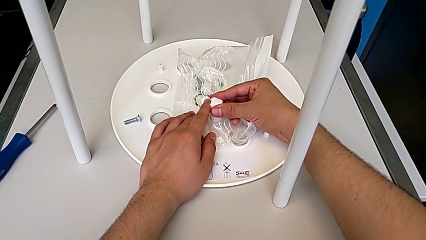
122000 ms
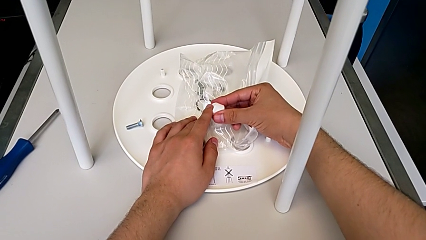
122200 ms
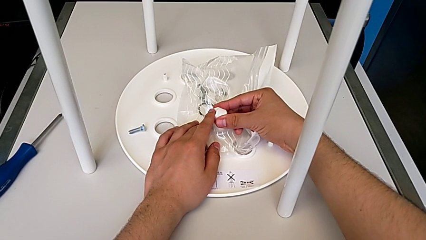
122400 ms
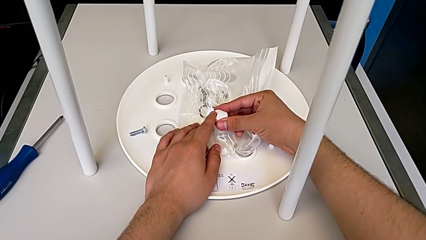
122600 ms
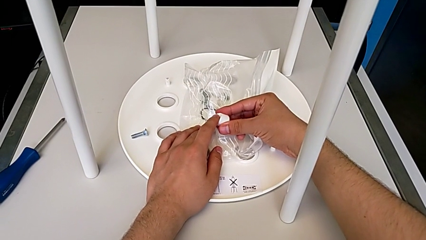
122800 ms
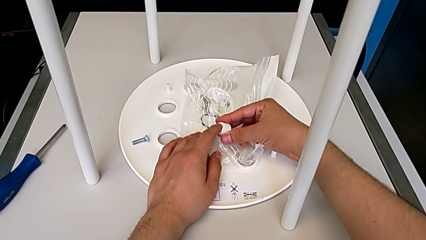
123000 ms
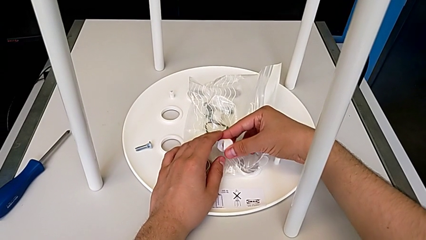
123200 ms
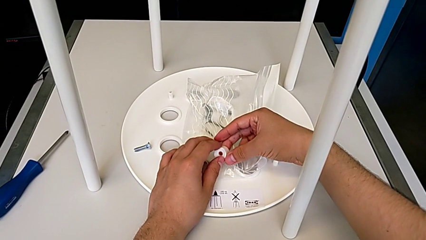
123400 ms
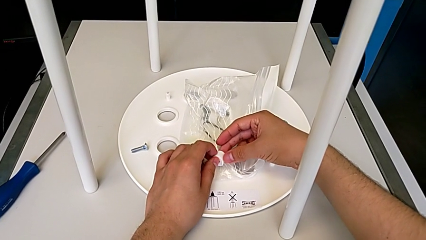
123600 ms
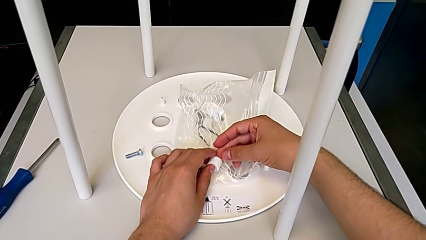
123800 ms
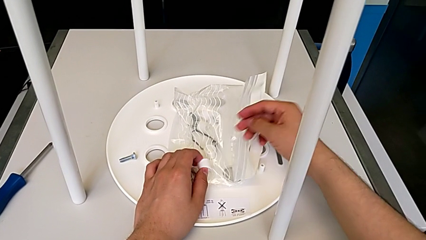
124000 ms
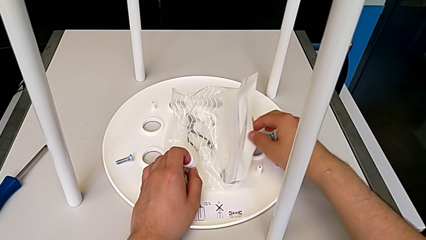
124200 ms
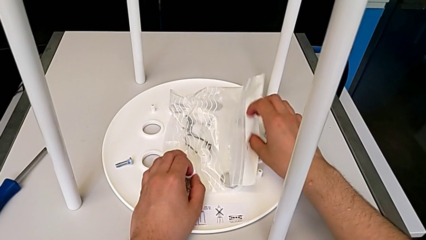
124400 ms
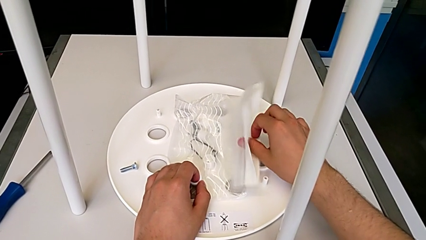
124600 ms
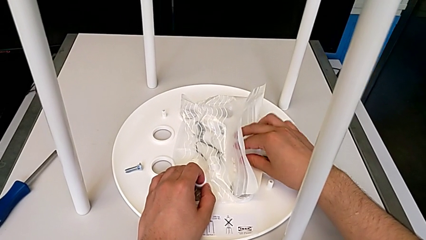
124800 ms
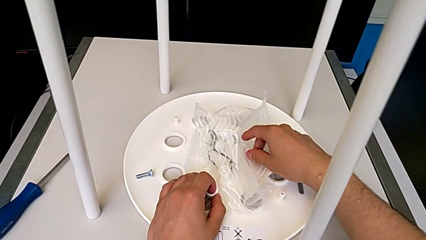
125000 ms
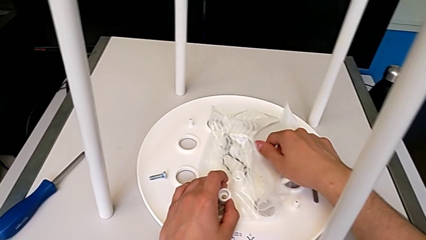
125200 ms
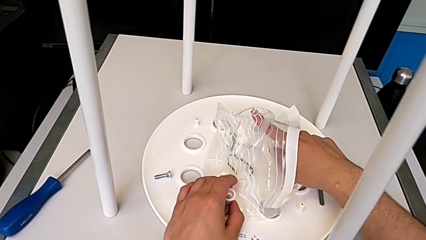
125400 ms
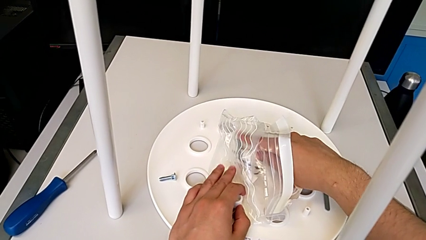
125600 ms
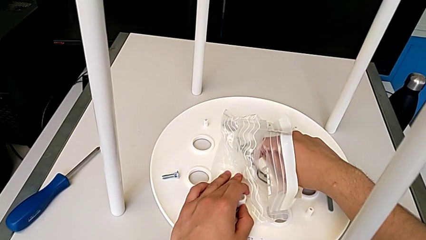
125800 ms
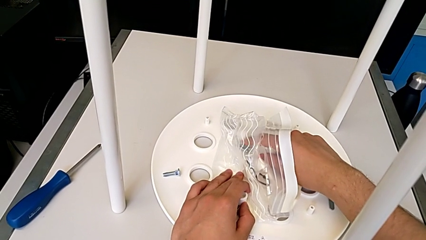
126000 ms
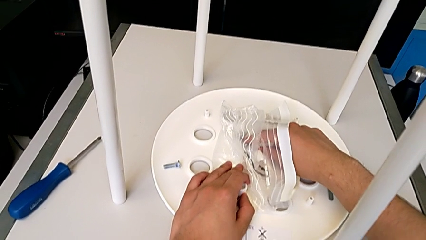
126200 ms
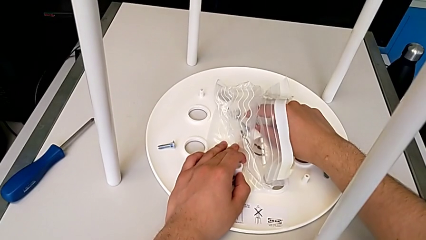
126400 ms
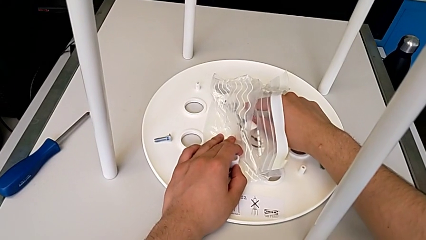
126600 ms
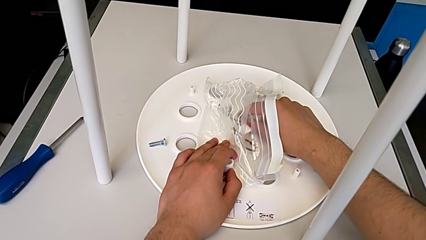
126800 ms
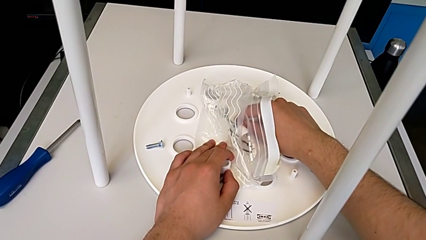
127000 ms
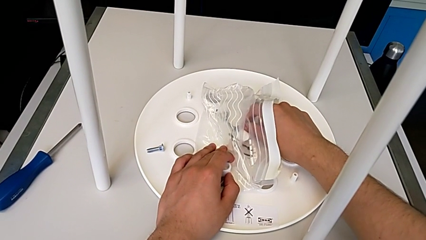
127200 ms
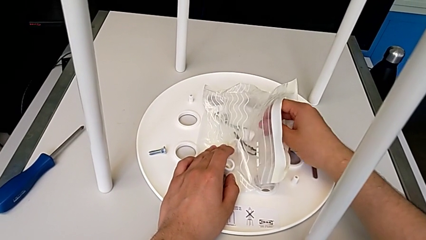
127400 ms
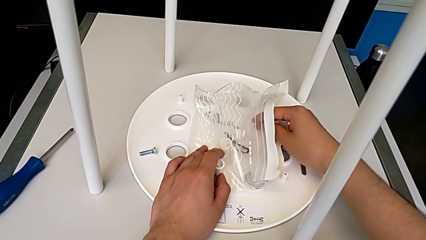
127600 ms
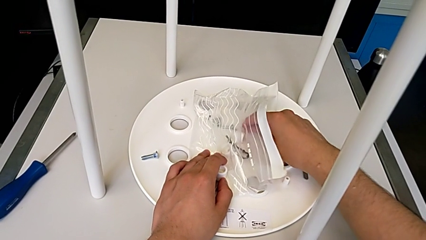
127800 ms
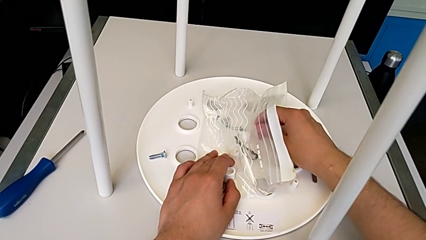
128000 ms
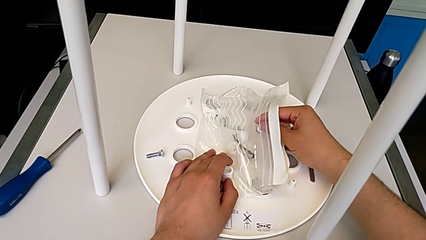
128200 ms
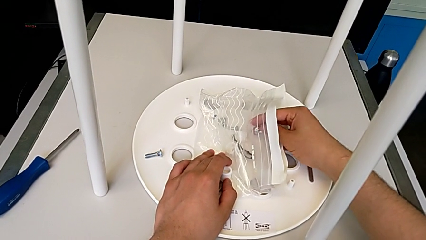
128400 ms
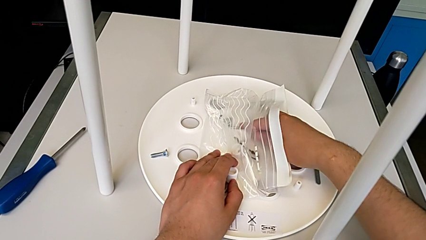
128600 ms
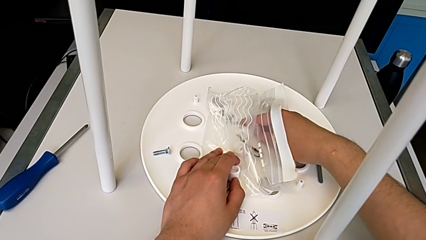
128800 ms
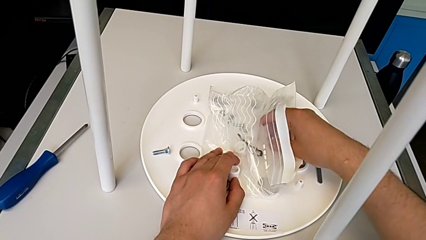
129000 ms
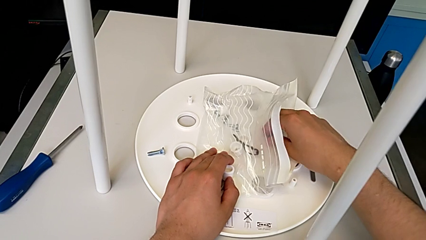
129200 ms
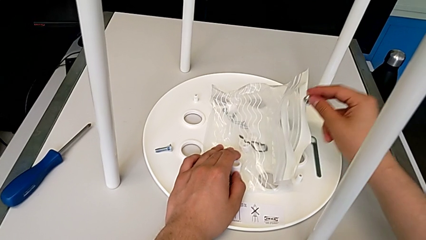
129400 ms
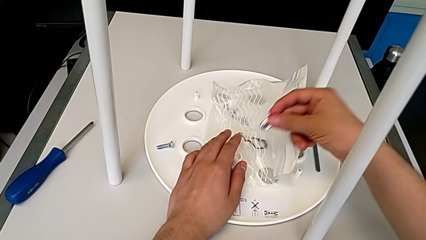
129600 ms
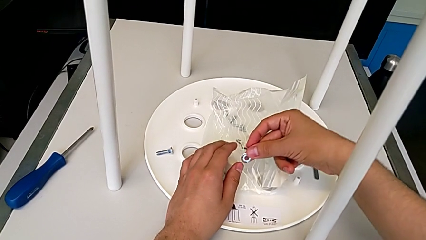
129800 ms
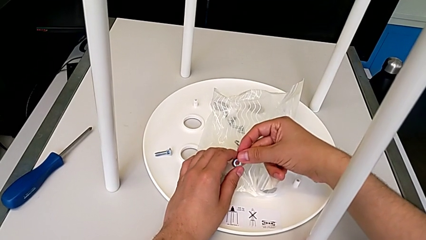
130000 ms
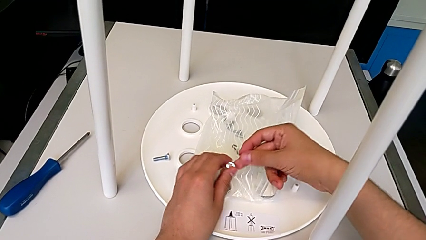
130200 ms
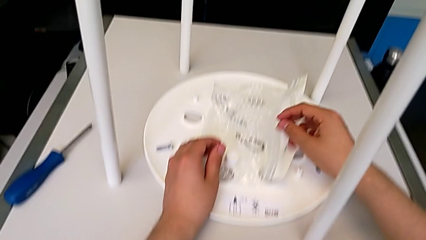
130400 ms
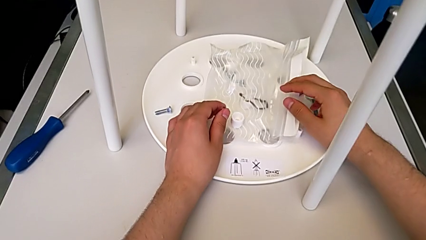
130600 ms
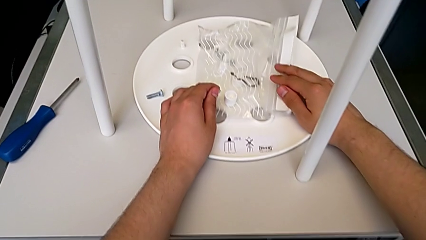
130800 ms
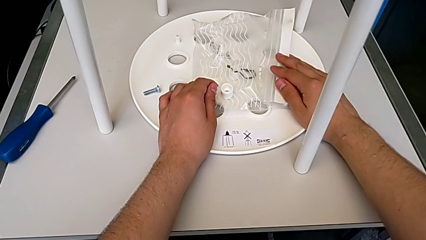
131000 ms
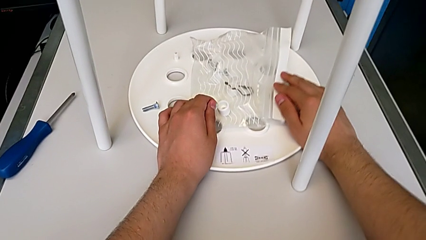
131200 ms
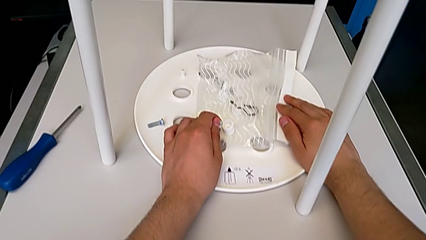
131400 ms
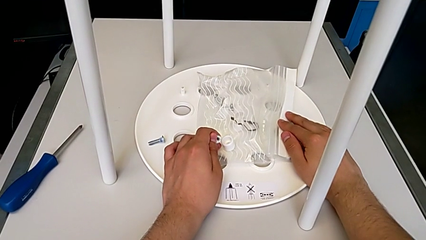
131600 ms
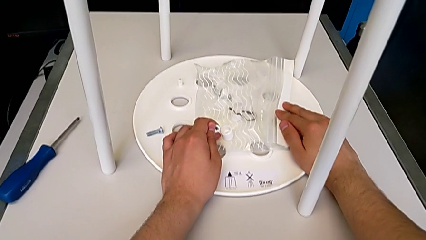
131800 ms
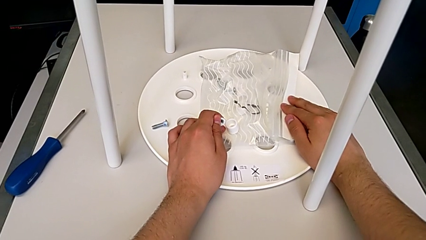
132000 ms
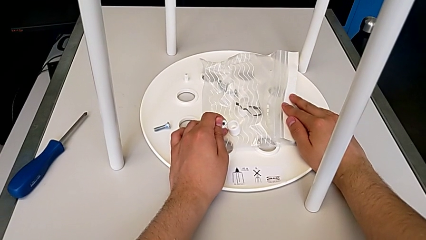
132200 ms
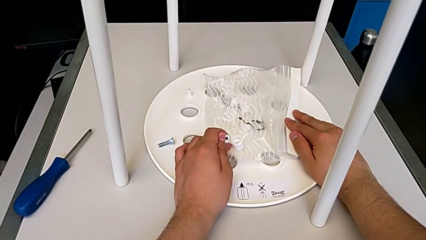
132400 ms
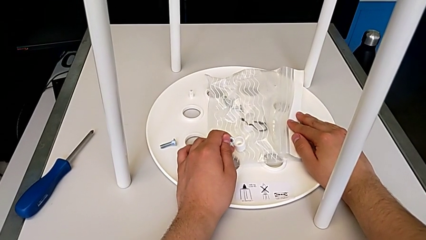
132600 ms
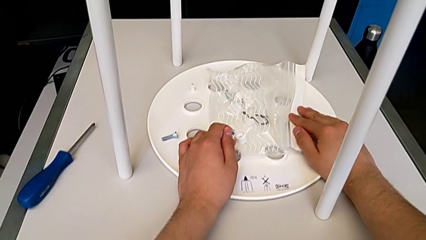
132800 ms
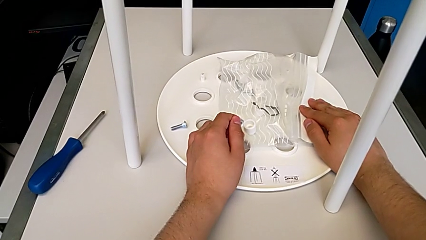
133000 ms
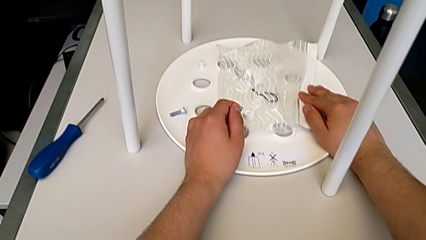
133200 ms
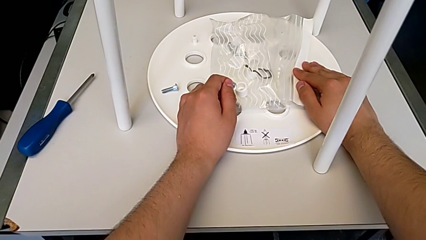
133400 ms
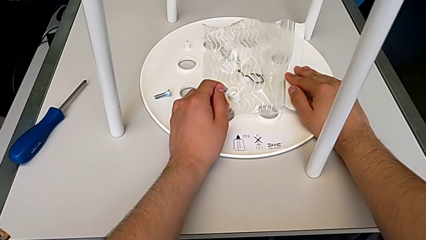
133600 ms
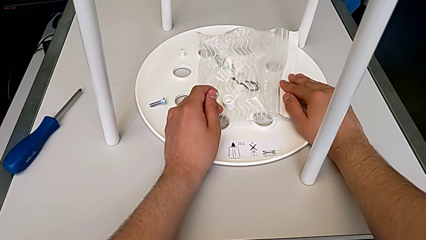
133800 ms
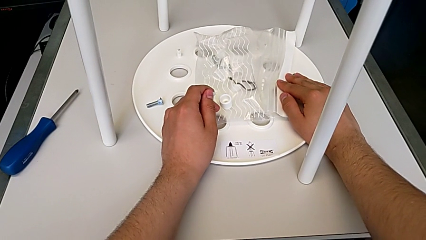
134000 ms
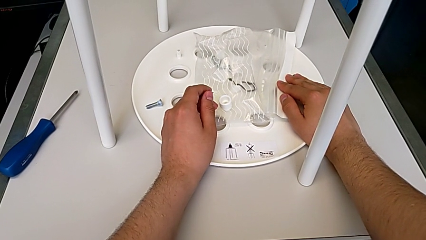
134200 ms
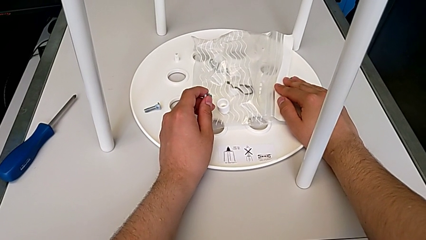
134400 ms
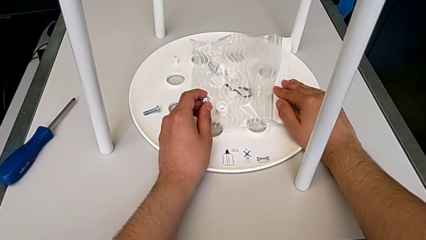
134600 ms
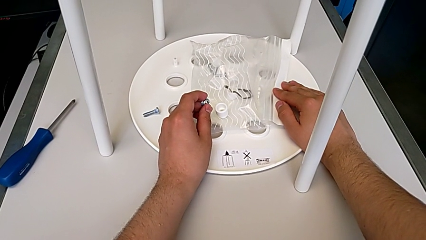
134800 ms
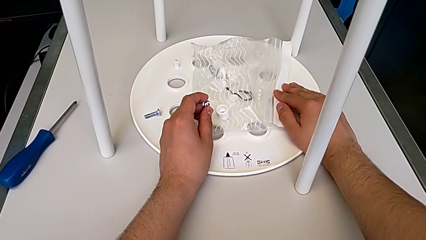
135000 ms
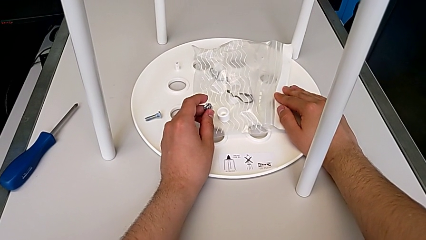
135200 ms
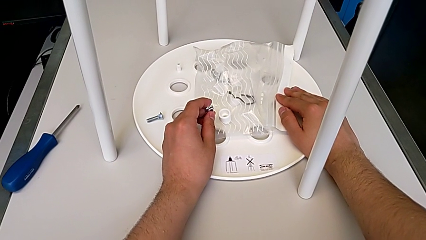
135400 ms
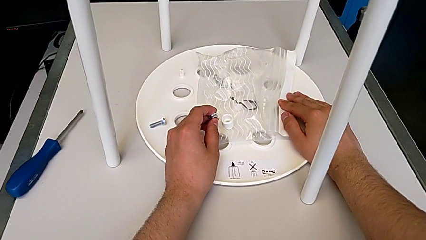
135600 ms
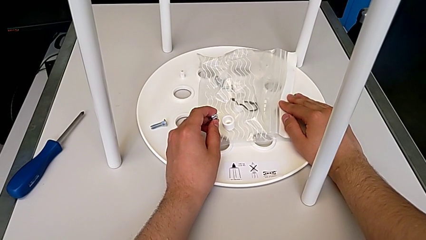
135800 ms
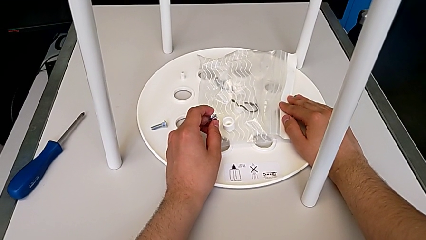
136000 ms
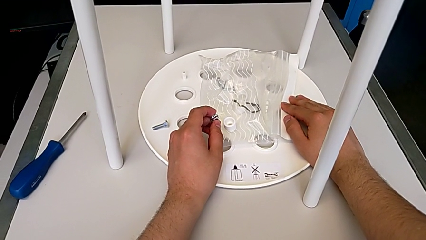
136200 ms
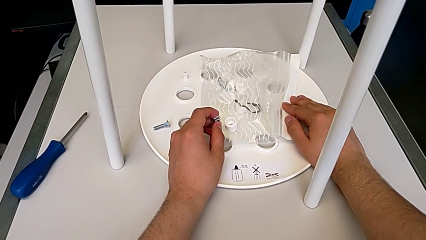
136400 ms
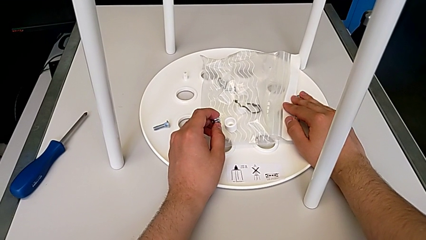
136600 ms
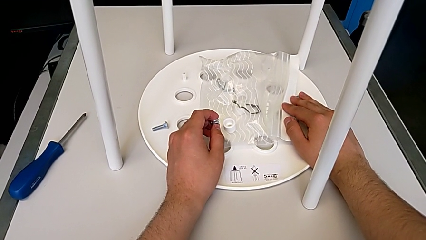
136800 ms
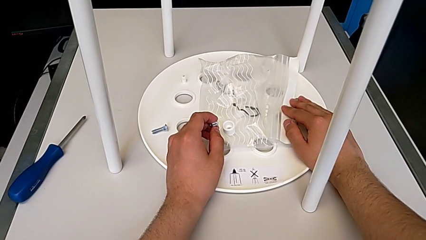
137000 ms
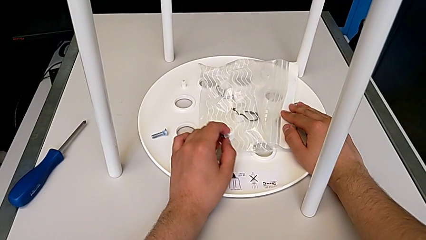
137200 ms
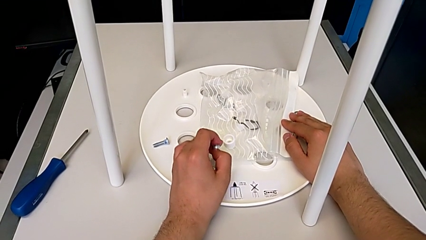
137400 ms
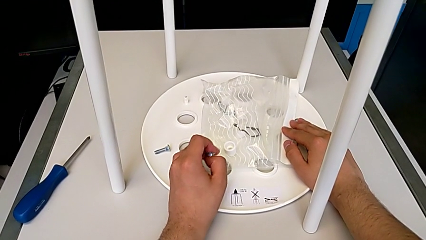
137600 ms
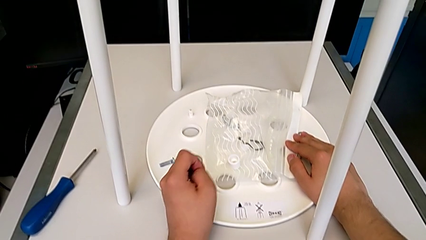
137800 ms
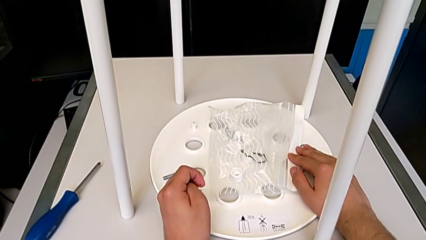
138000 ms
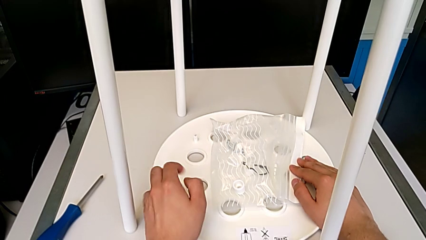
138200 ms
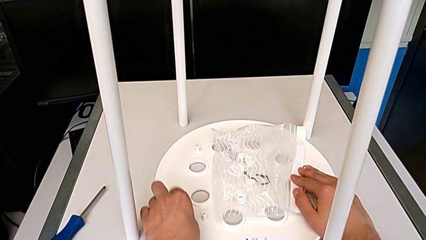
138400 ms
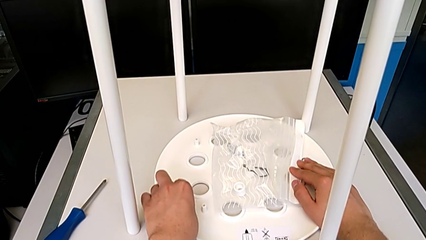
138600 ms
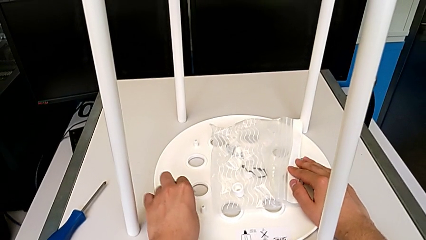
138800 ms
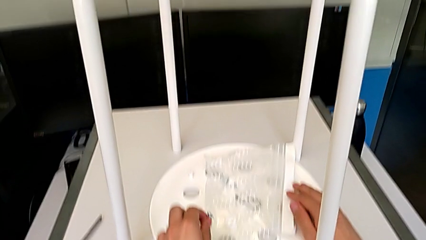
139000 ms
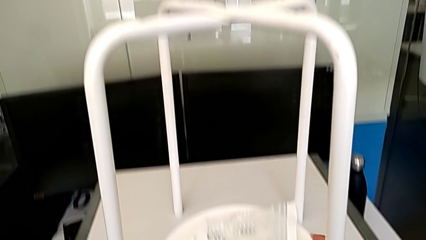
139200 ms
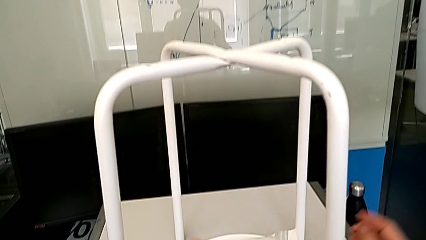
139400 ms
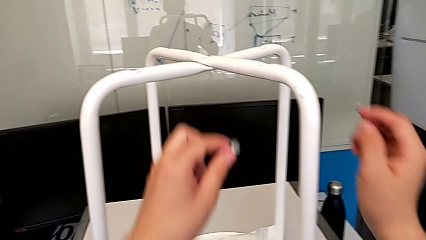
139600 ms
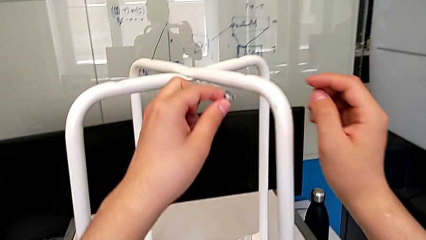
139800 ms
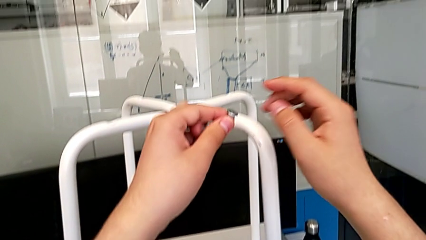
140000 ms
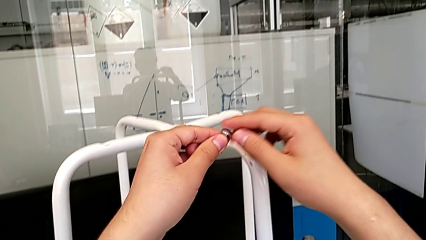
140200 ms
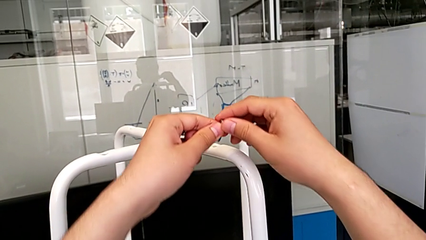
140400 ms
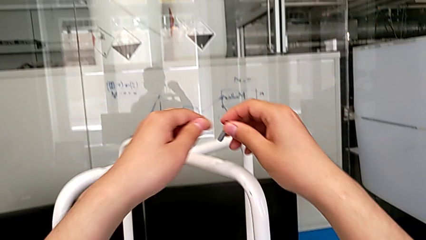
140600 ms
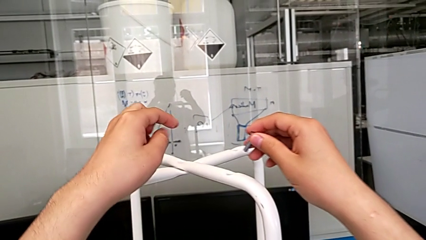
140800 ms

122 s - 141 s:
The camera wearer is grabbing the bolt and saddle washer from the screw bag. They wrongly grab the washer and grab the little hex nut.
